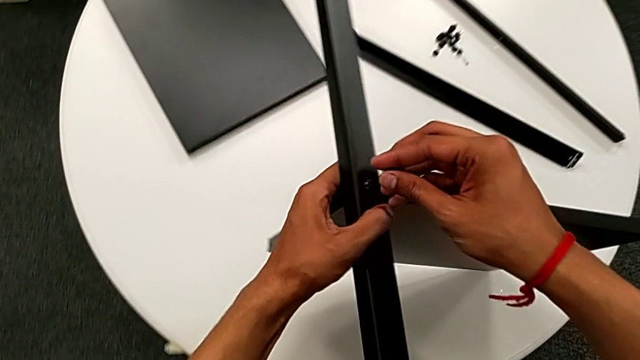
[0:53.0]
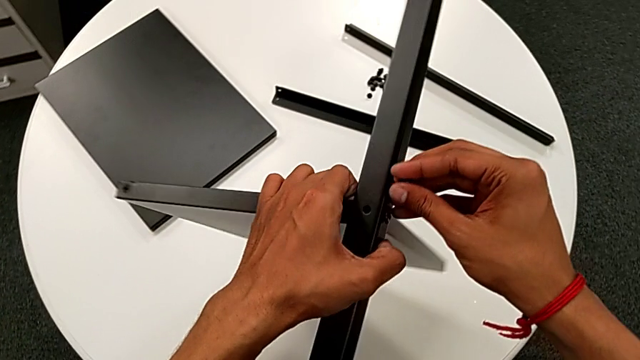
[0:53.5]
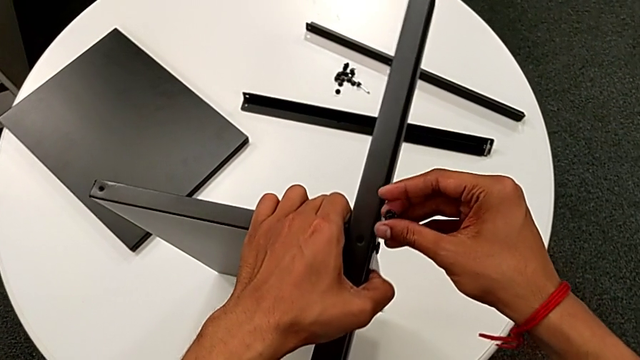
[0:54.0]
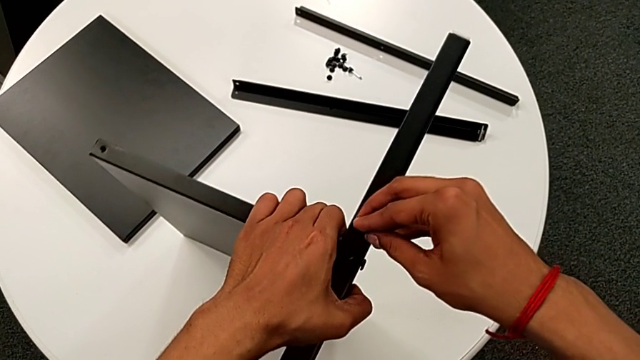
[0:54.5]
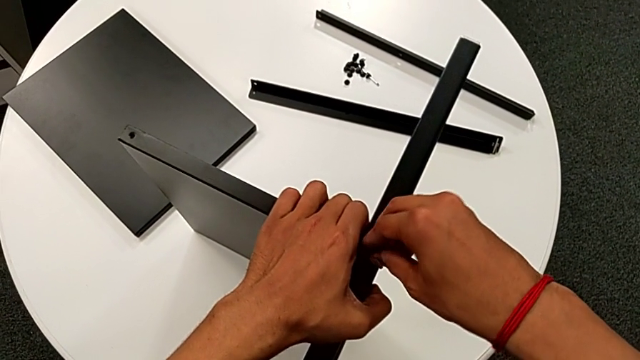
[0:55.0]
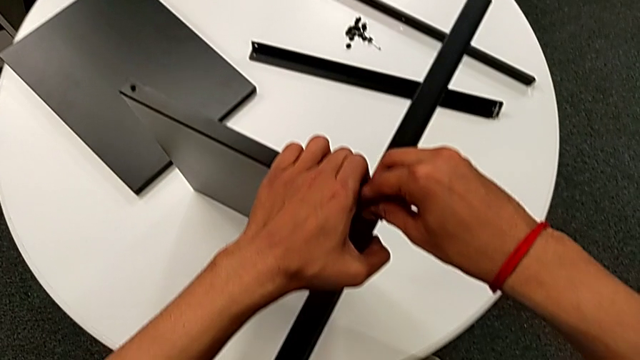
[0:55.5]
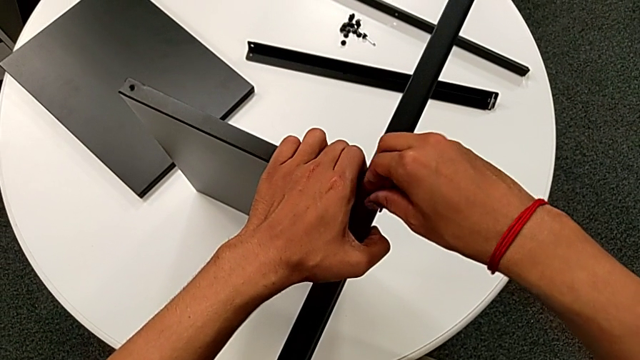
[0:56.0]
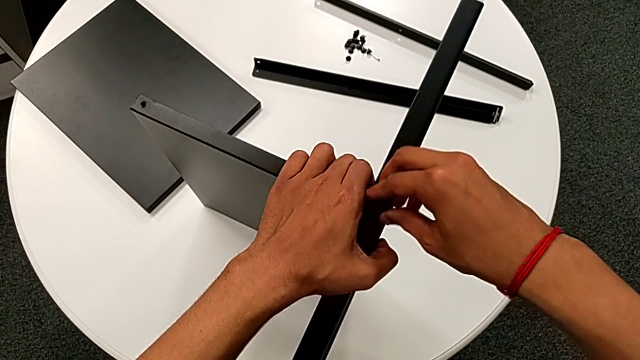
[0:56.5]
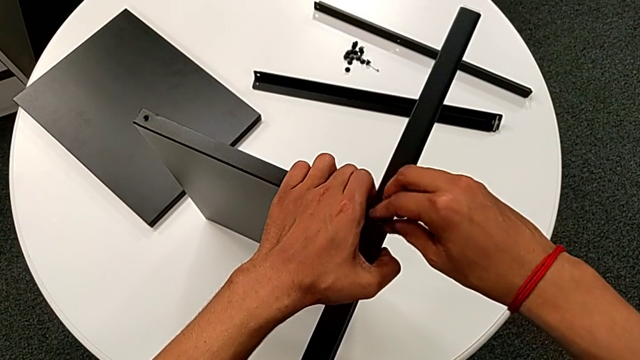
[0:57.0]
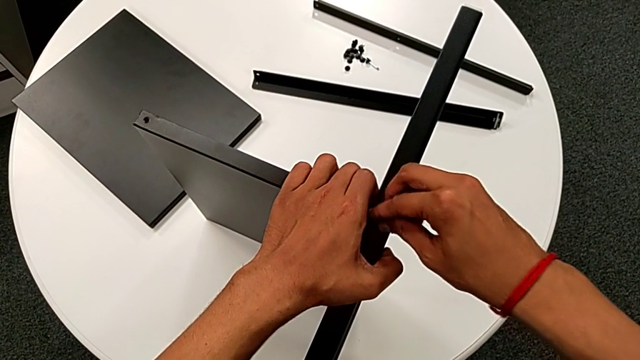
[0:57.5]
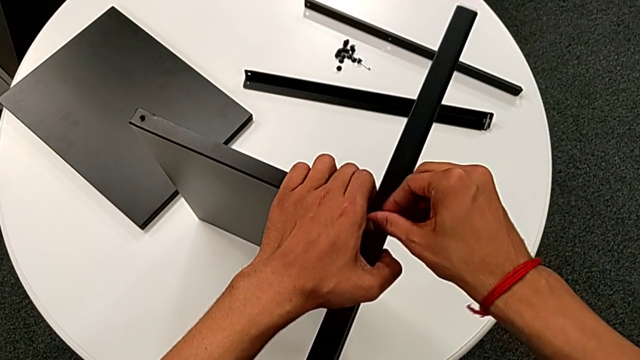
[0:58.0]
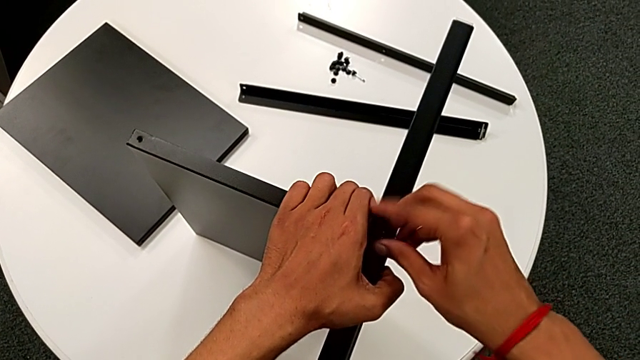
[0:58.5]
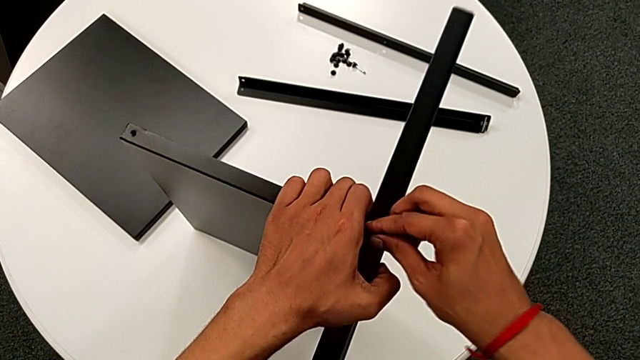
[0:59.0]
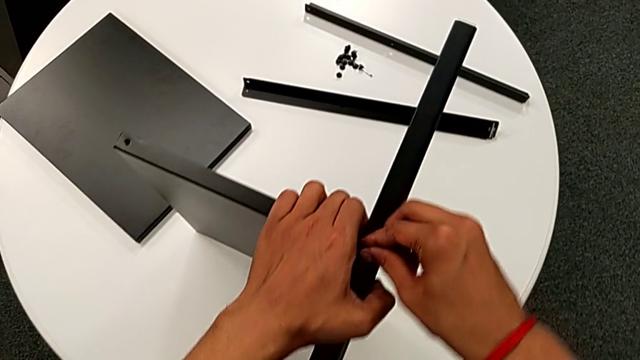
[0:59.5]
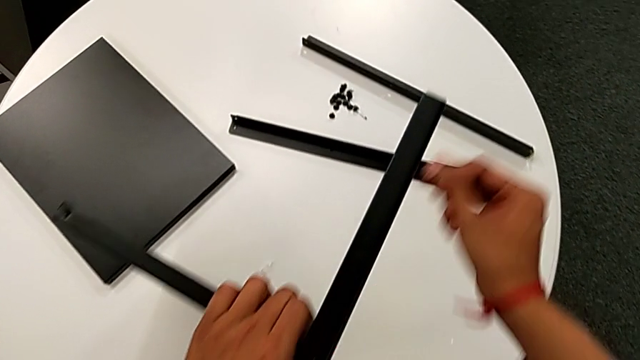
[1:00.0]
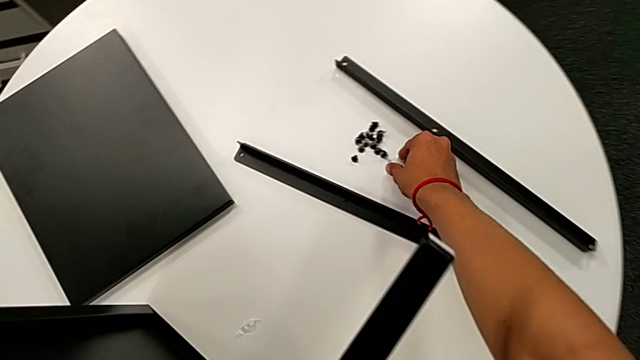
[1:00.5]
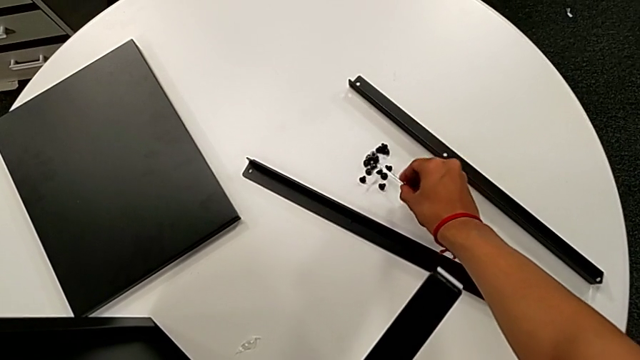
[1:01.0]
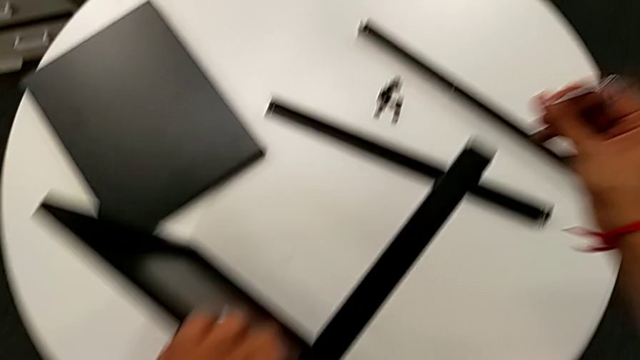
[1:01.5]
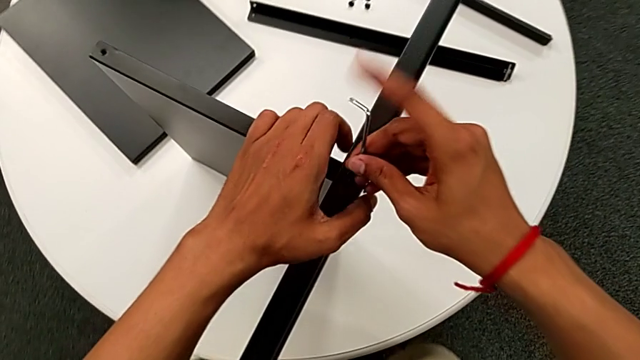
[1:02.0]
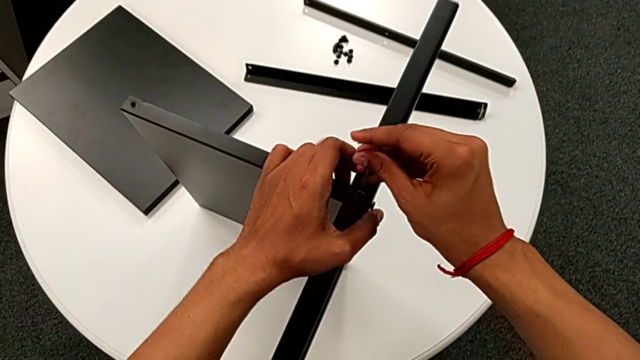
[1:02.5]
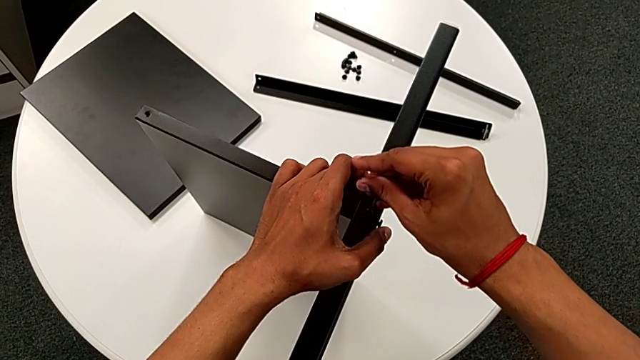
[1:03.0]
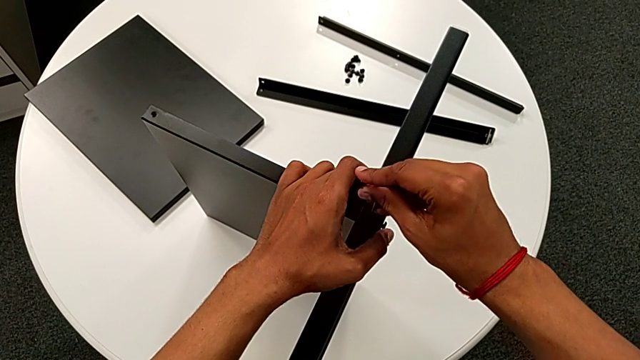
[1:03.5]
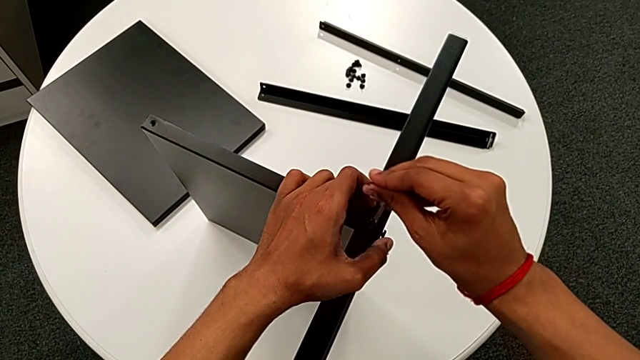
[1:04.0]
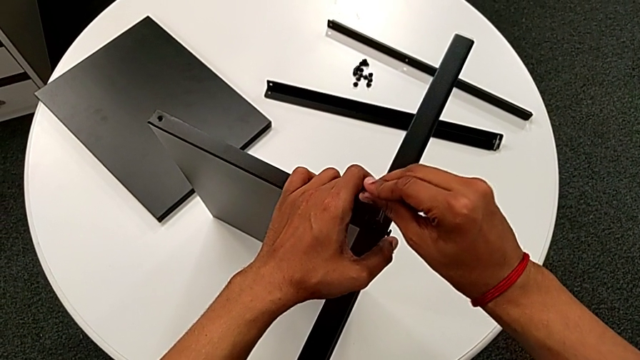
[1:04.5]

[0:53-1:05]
The camera wearer is attaching the first leg to the shelf. They rotate the nightstand with the left hand, insert the hex socket head with the right hand, screw it, approach the Allen wrench, grab it, approach the hex socket head and insert the Allen wrench.

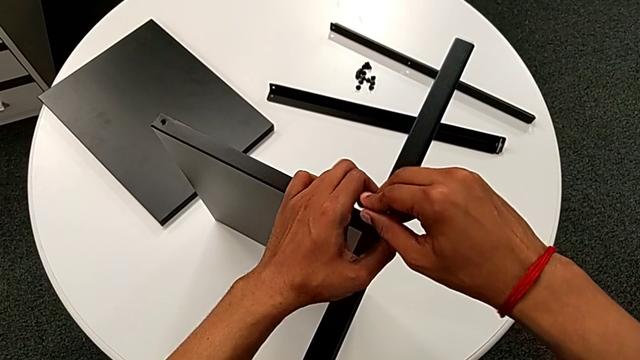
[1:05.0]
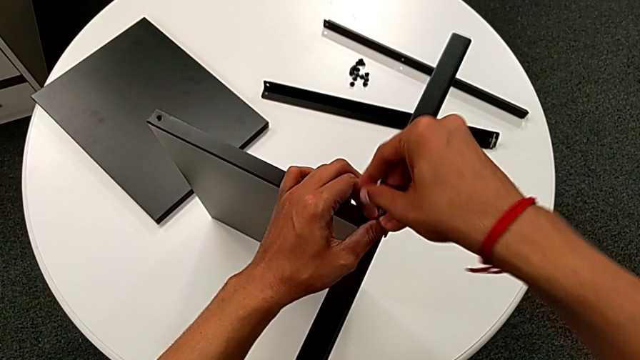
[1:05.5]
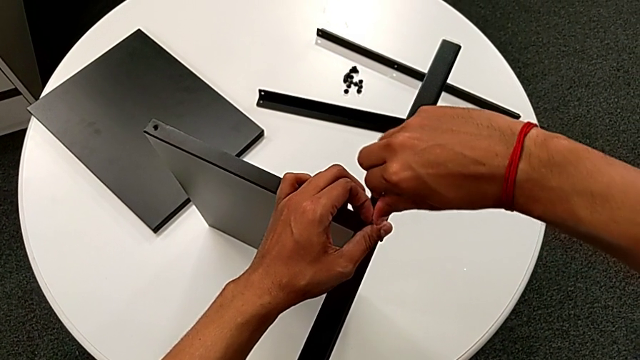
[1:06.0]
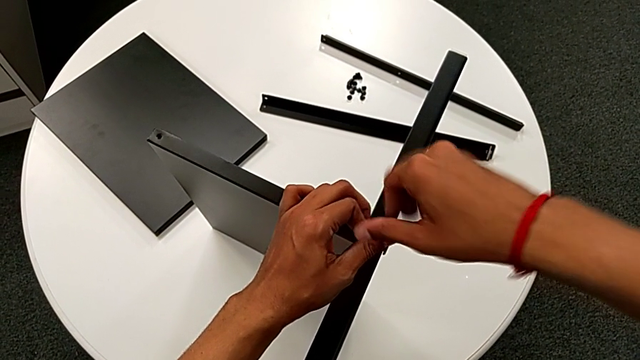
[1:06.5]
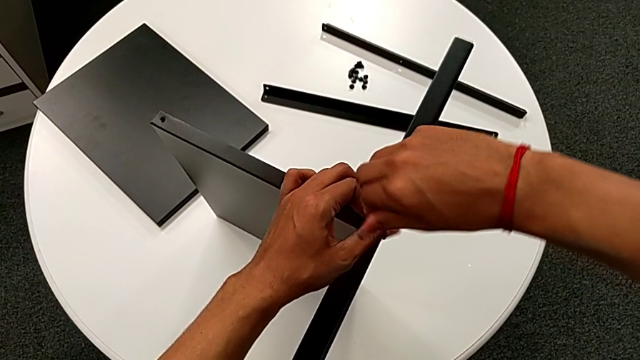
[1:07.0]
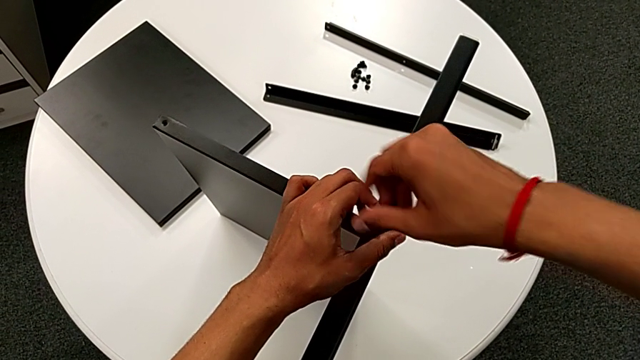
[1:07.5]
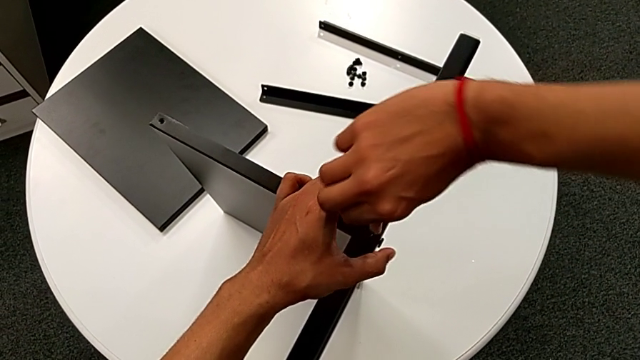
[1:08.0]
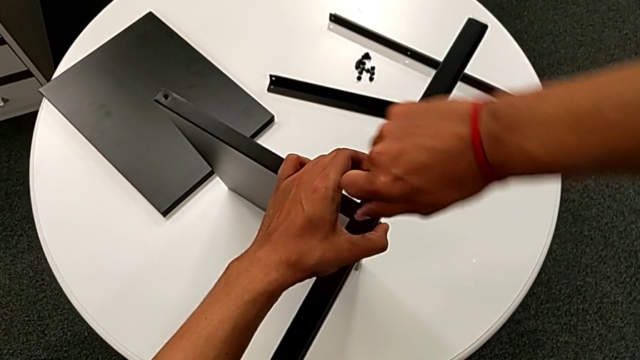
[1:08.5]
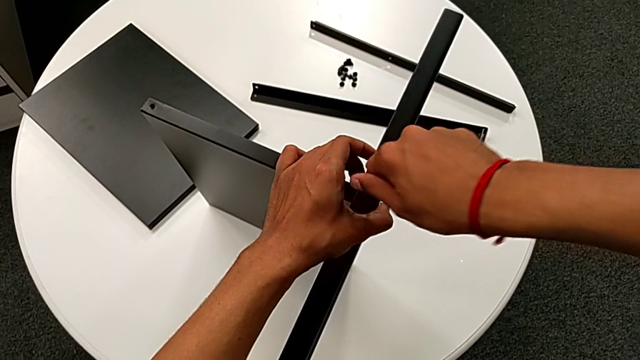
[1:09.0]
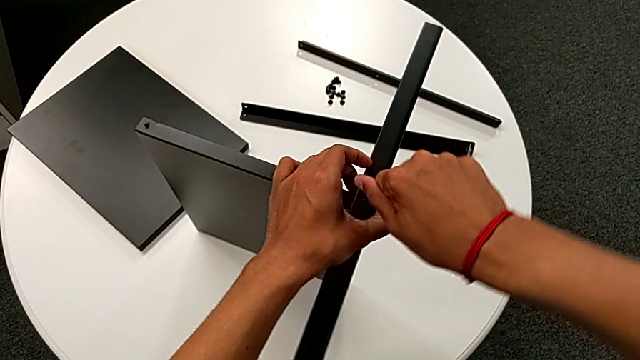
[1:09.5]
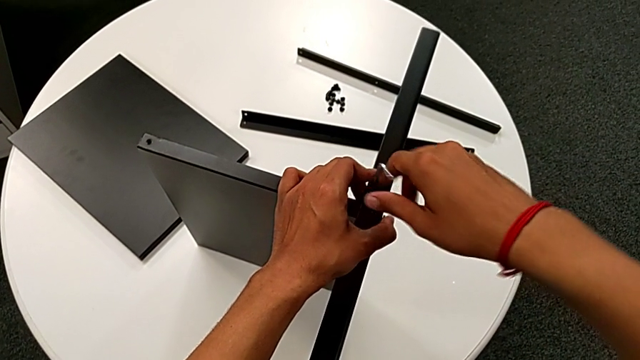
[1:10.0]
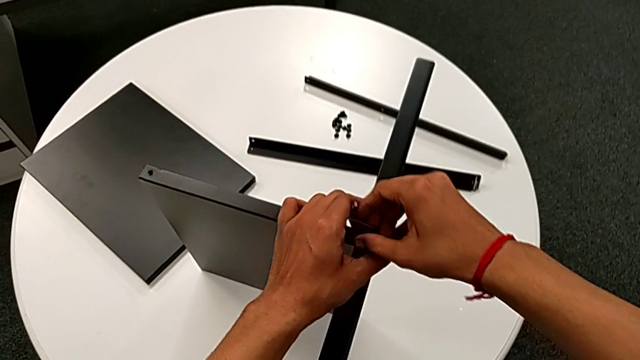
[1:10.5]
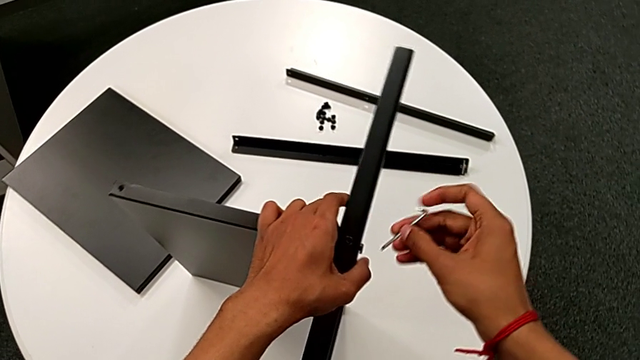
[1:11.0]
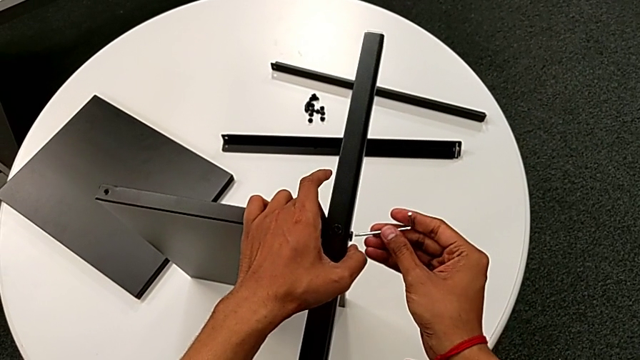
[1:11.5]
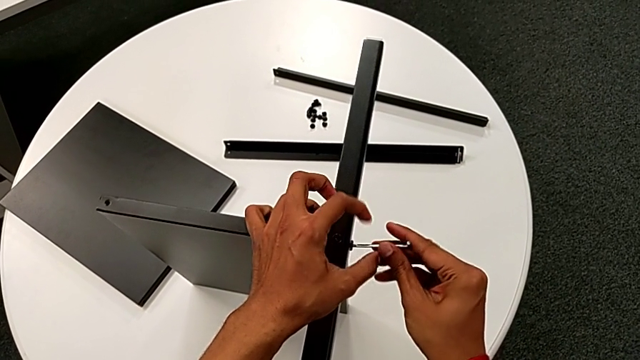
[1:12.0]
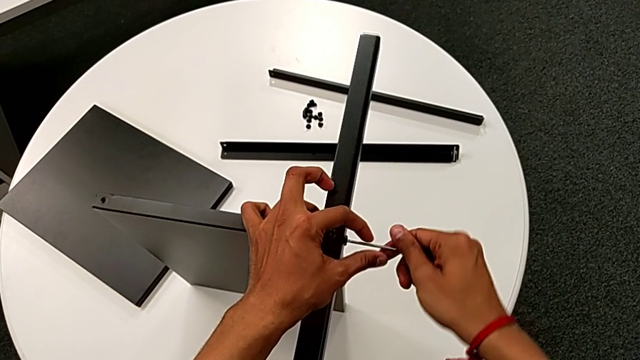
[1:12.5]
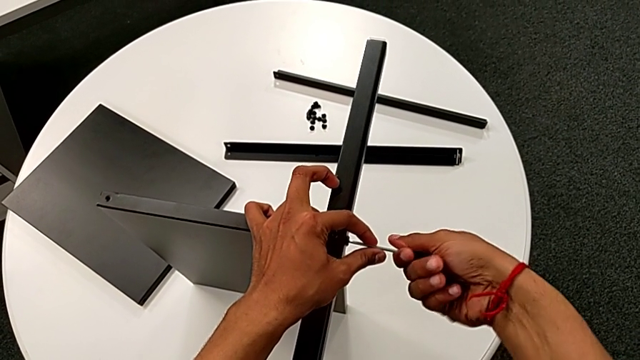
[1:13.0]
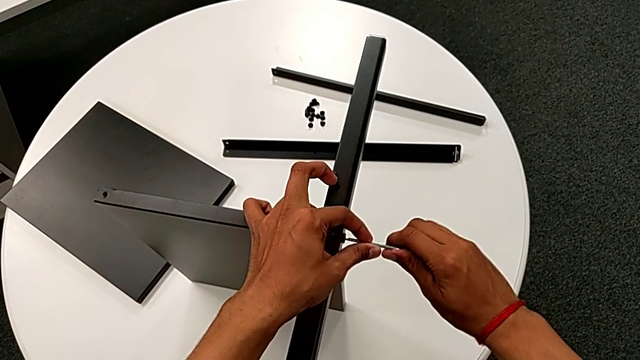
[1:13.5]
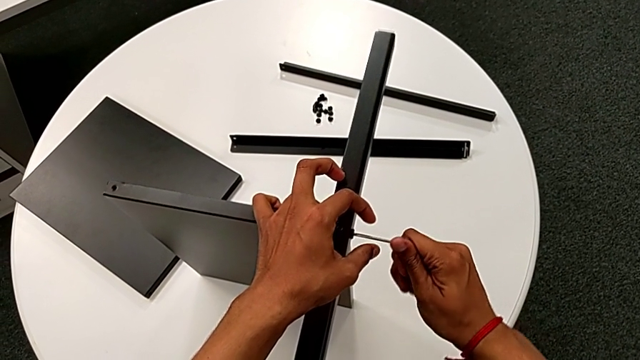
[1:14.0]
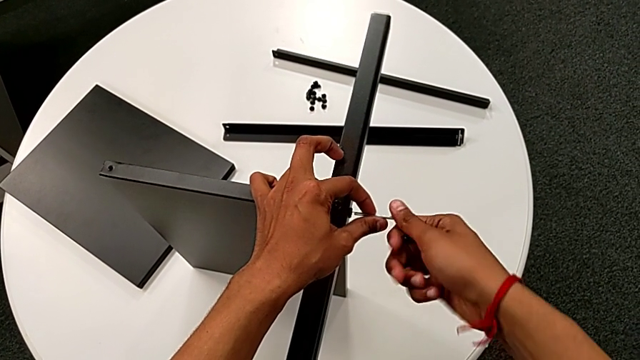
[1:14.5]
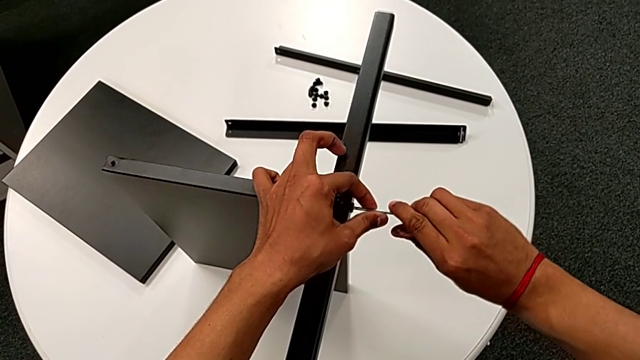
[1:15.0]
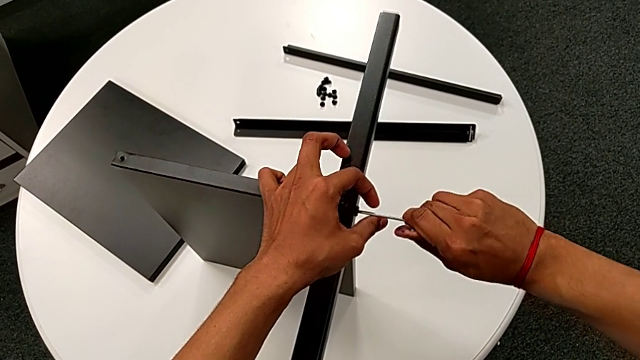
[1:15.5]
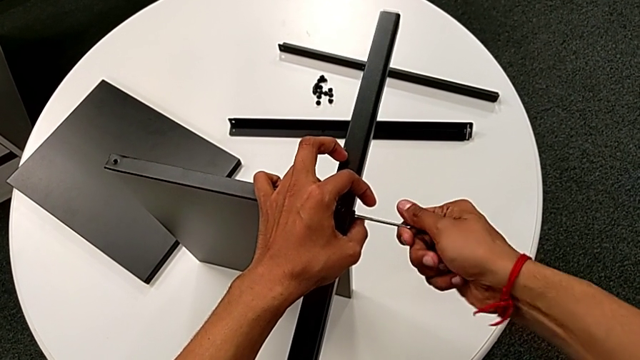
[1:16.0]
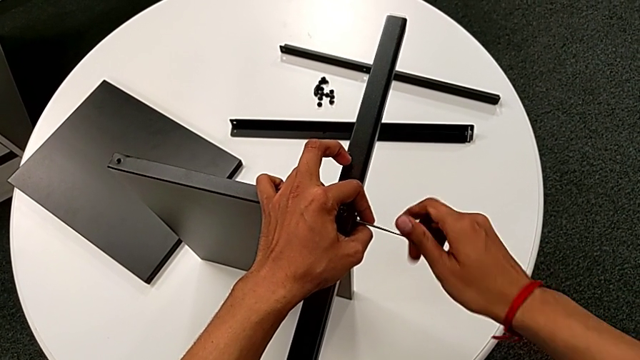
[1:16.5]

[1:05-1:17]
The camera wearer is attaching the first leg to the shelf. They screw the hex socket head, wrongly drop the Allen wrench, grab it, insert it and begin to screw the hex socket head.
